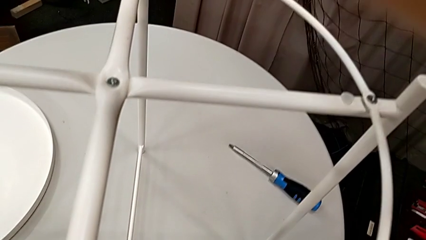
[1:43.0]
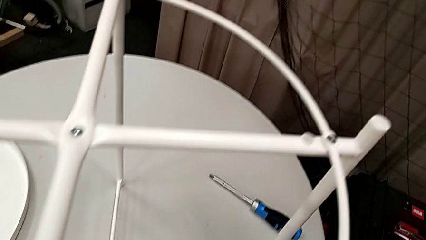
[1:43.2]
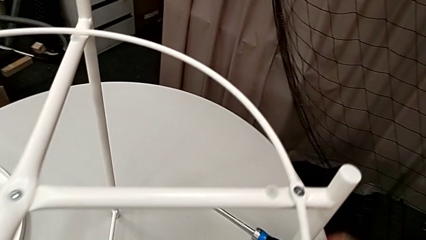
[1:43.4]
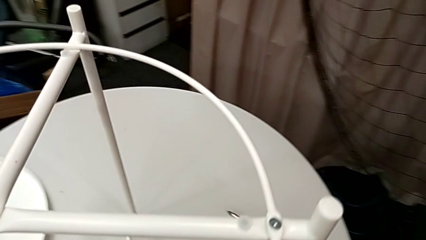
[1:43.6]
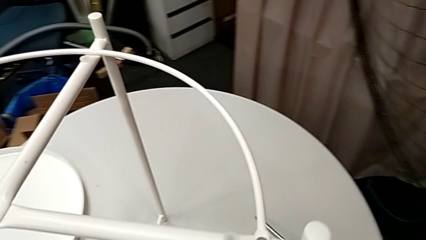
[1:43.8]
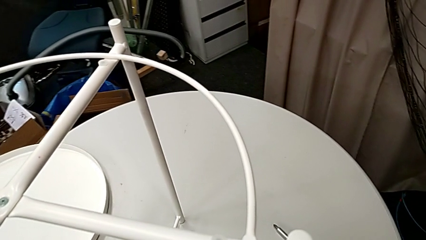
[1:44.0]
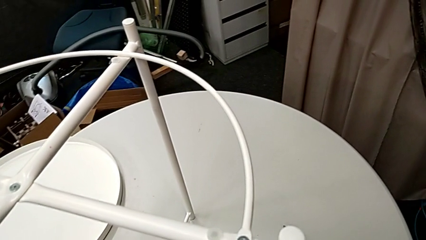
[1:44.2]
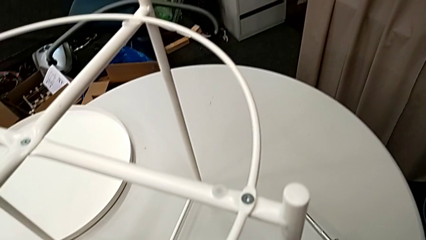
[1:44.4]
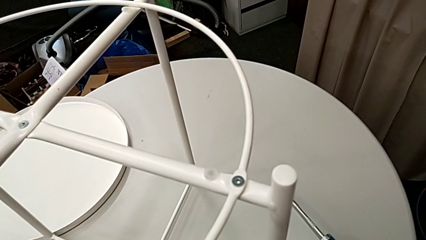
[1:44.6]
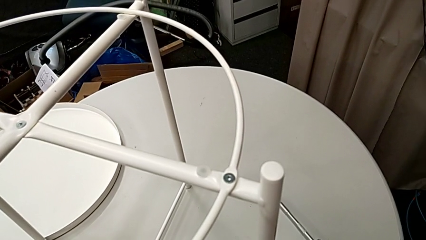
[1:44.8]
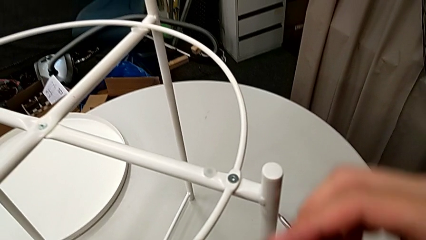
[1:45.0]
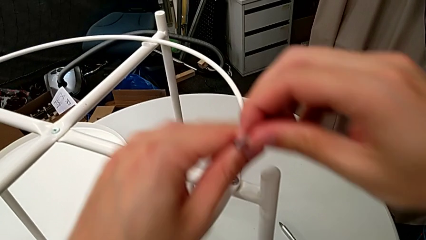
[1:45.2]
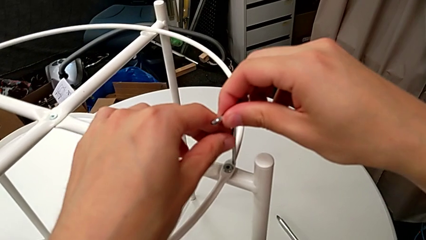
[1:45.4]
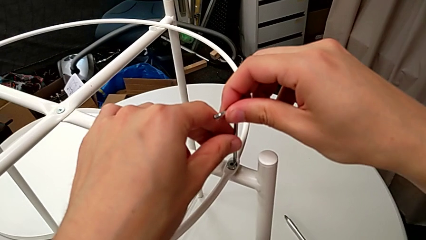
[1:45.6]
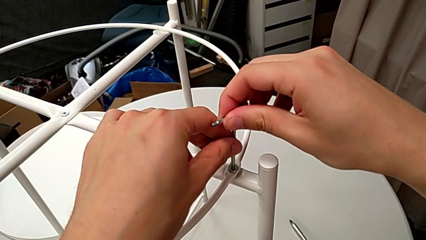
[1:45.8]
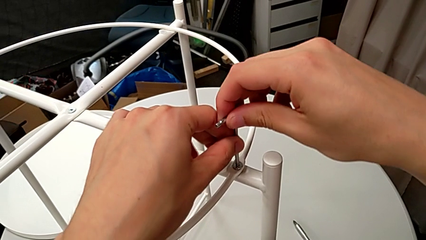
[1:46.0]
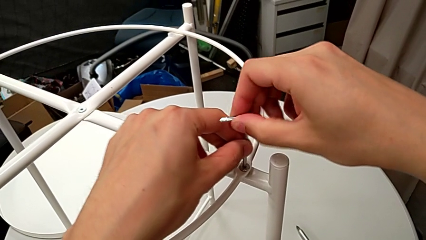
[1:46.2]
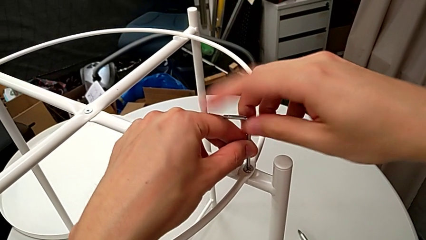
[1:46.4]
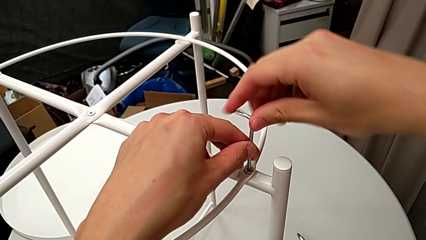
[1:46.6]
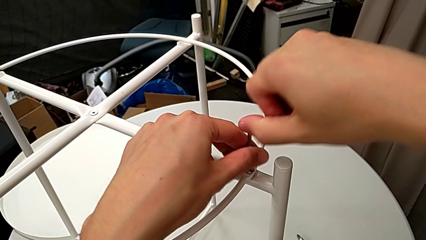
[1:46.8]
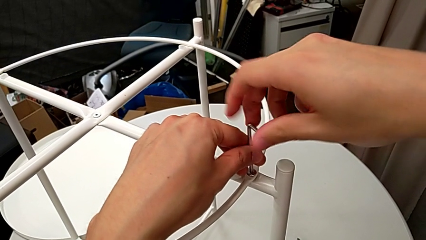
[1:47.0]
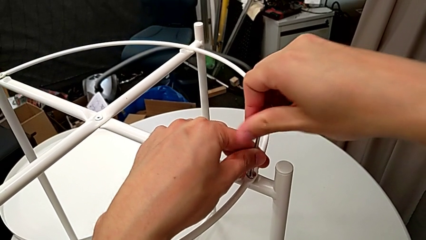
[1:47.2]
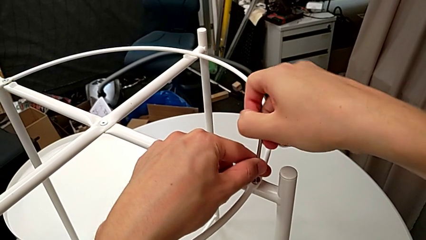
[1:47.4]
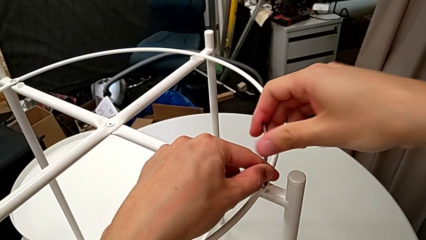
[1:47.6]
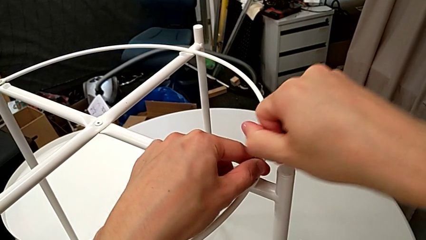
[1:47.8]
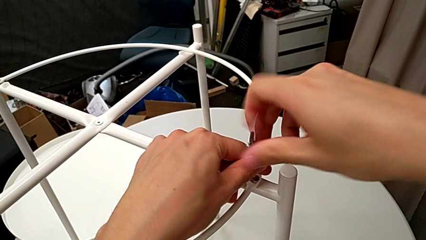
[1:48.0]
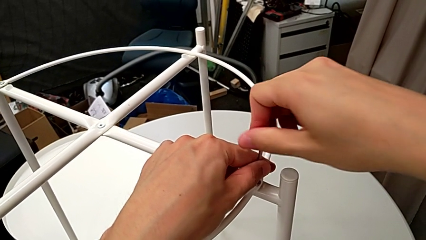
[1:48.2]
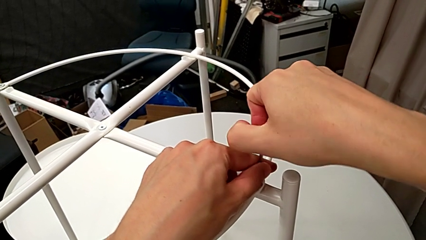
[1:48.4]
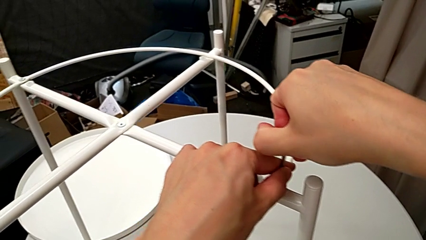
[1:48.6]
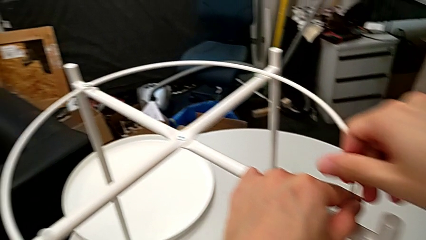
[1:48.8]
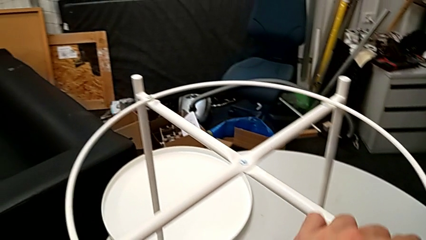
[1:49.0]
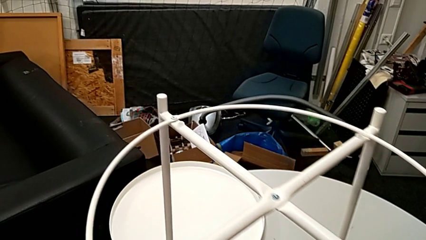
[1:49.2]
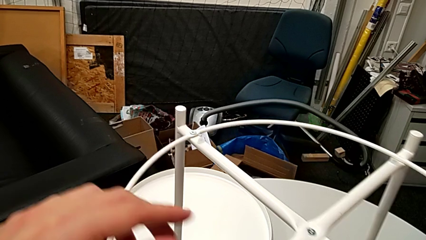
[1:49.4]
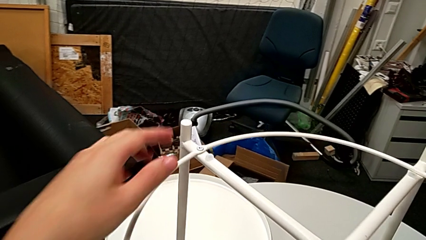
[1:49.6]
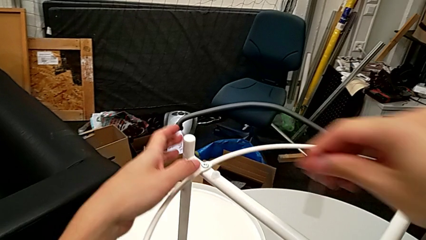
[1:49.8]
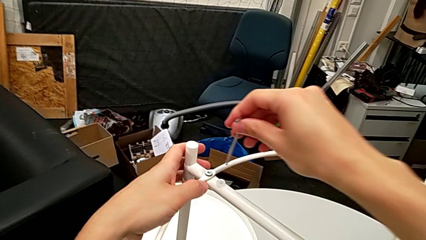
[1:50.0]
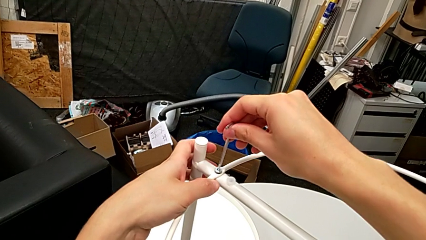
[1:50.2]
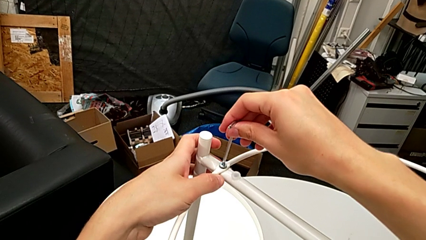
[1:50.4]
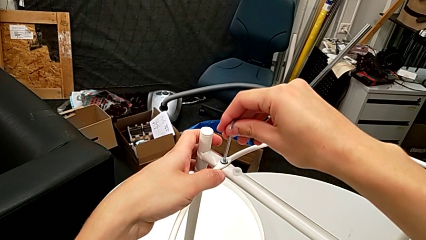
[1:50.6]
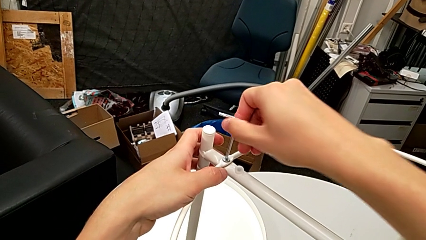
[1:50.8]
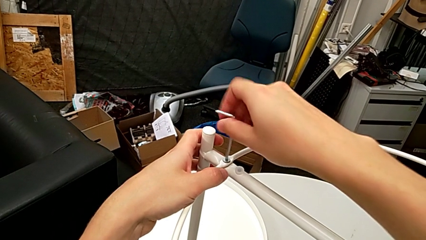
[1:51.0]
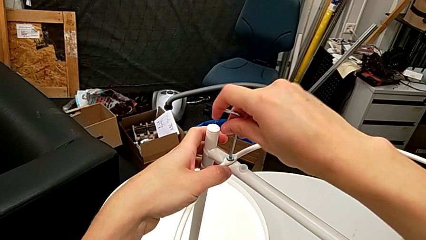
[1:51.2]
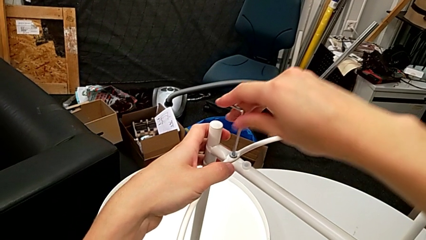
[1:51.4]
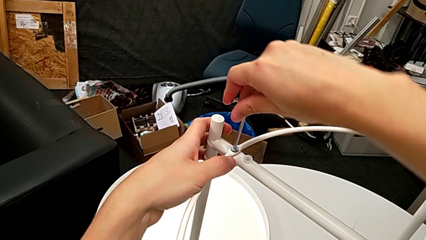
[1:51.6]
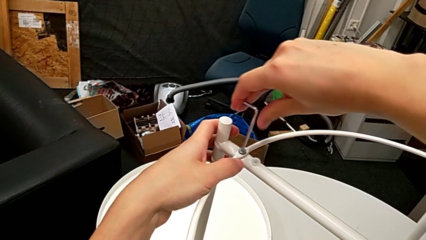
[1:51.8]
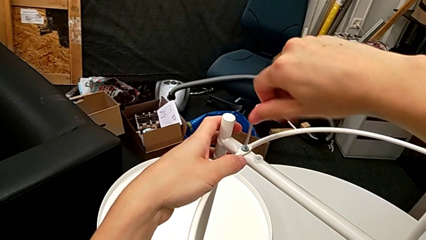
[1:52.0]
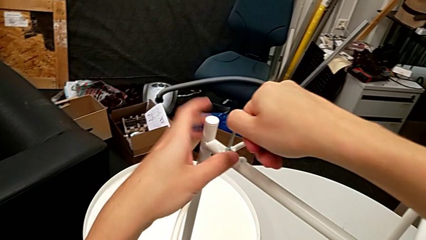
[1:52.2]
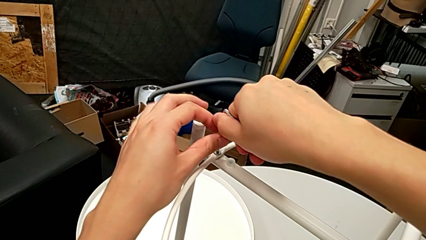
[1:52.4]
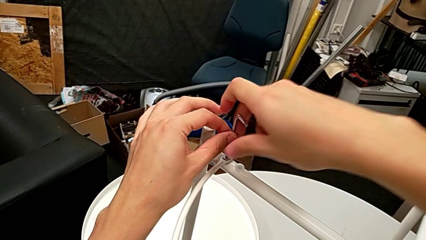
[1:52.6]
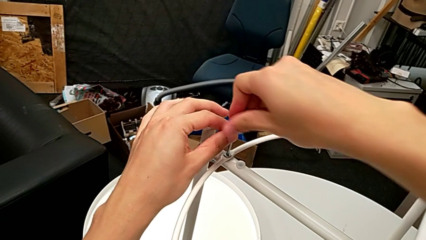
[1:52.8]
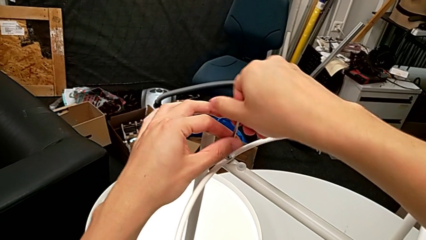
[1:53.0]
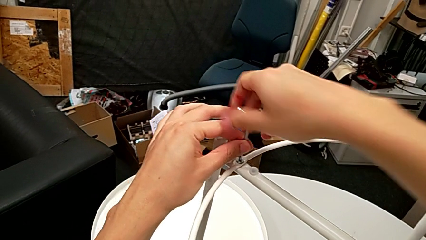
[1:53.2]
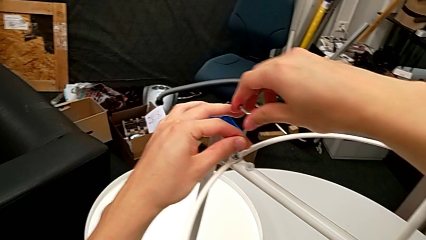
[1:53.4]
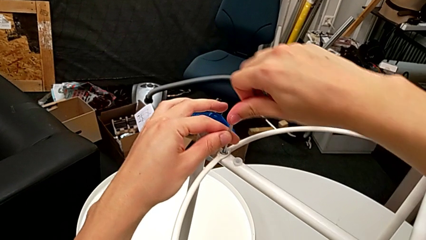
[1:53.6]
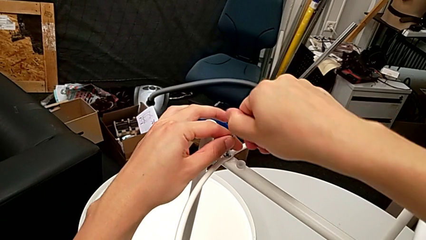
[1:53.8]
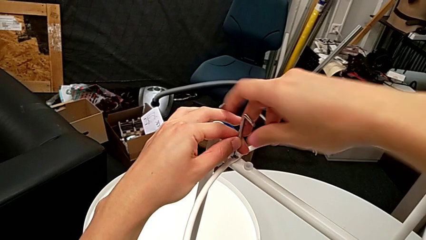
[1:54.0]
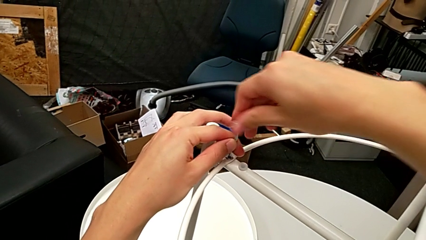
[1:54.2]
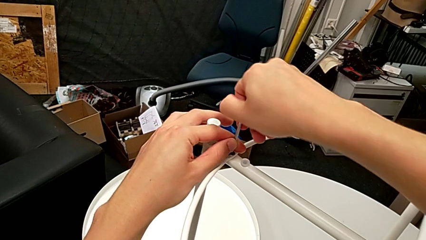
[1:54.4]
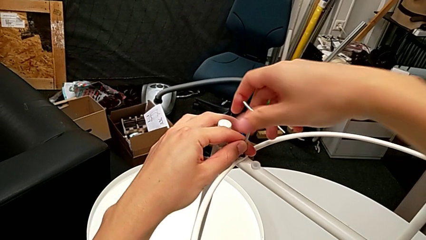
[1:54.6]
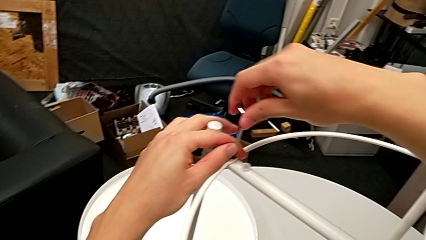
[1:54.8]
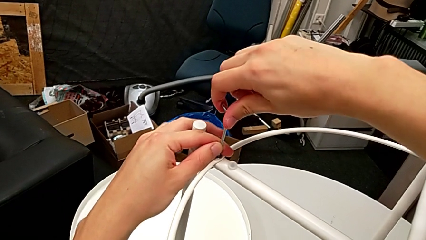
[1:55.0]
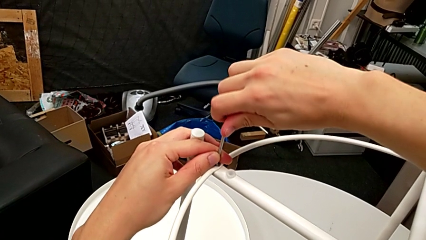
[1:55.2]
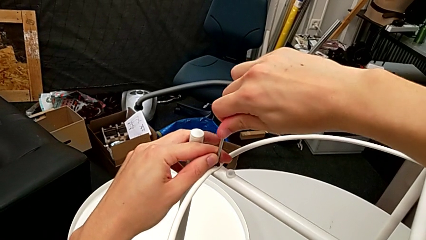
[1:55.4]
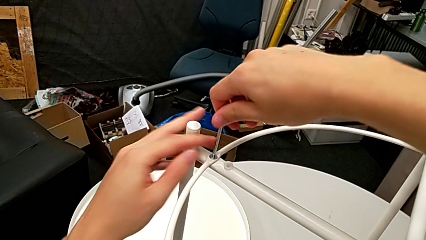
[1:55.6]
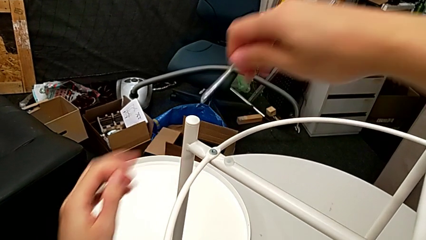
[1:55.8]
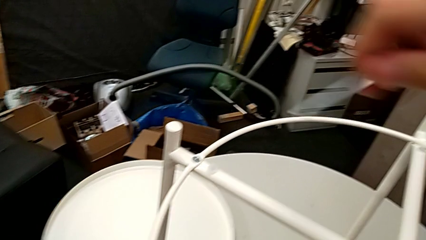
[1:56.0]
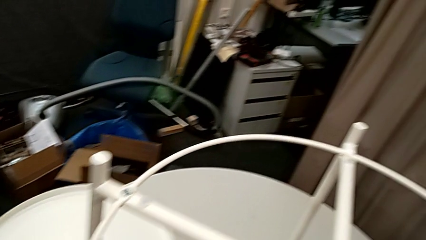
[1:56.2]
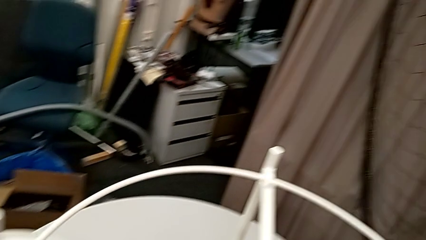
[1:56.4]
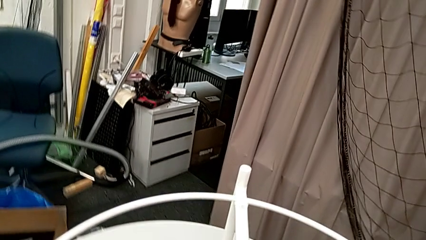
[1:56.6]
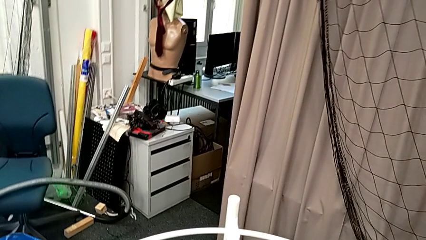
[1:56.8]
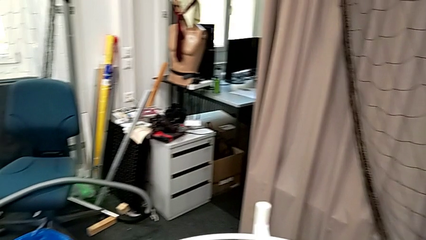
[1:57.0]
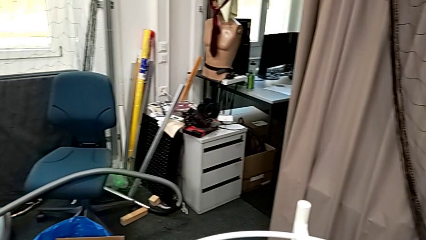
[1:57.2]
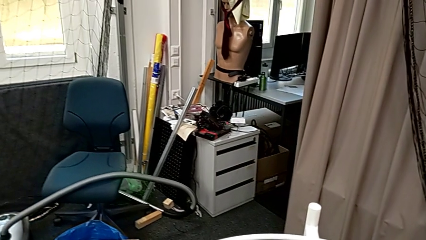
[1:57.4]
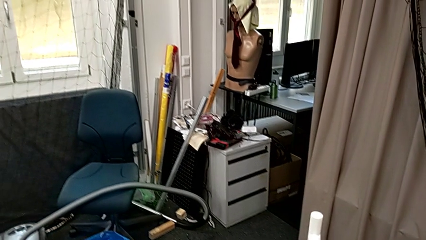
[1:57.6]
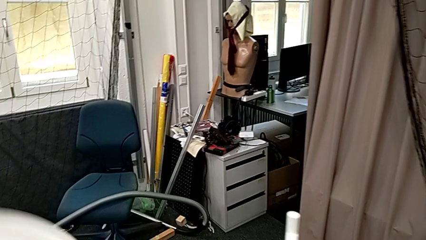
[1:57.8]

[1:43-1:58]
The camera wearer is assembling the circle onto the legs. They grab the Allen wrench, lift it, insert the third Allen wrench, screw the third hex socket head and withdraw the Allen wrench. They insert the fourth Allen wrench, screw the fourth hex socket head, withdraw the Allen wrench and place it.

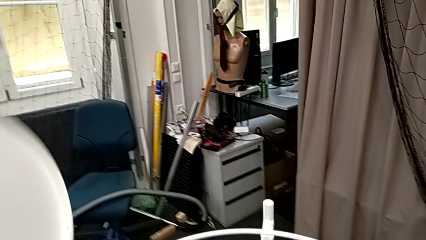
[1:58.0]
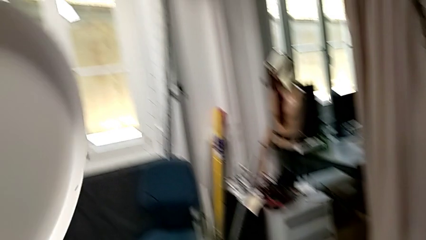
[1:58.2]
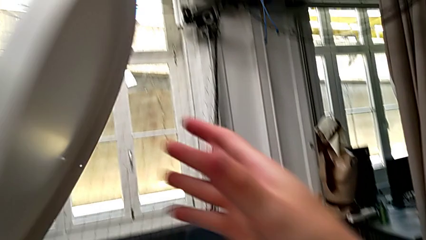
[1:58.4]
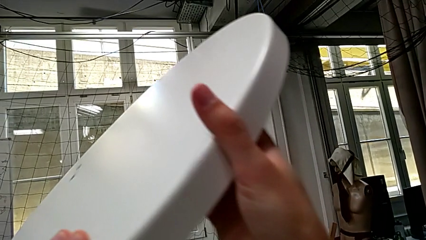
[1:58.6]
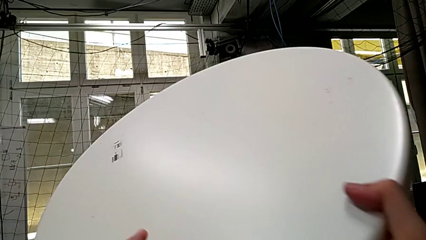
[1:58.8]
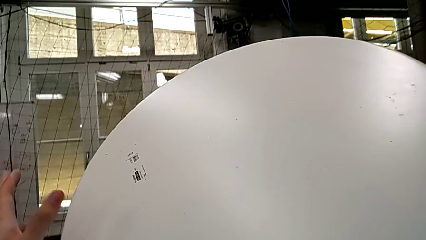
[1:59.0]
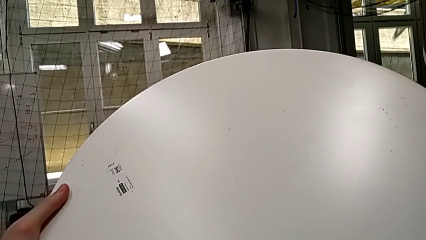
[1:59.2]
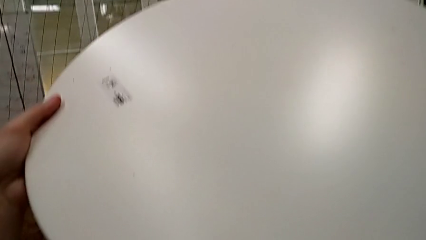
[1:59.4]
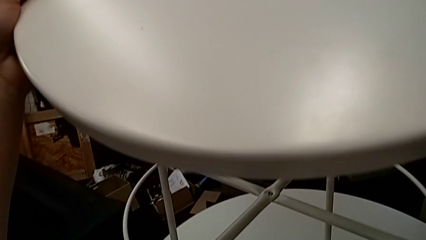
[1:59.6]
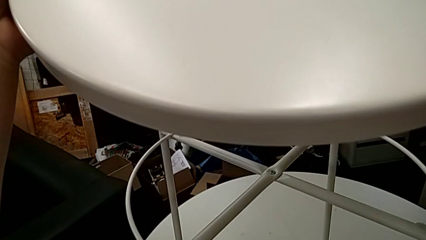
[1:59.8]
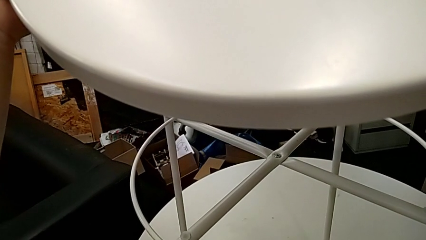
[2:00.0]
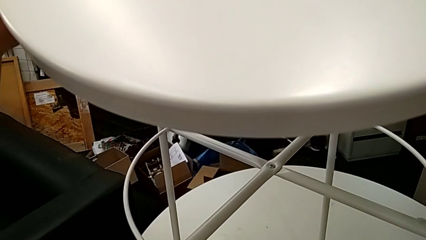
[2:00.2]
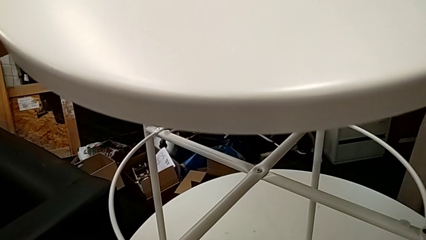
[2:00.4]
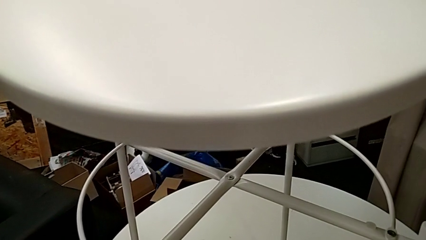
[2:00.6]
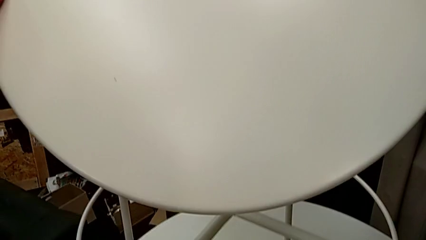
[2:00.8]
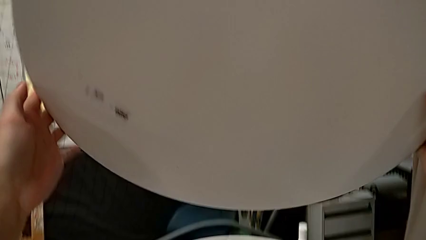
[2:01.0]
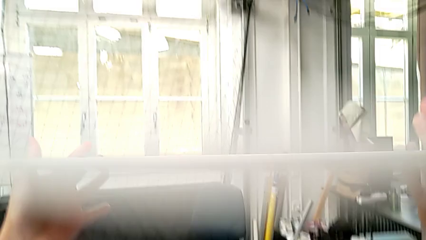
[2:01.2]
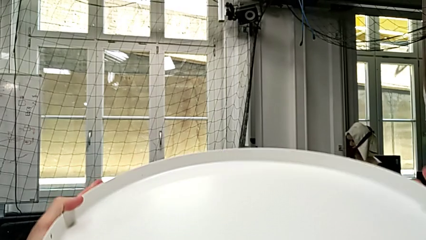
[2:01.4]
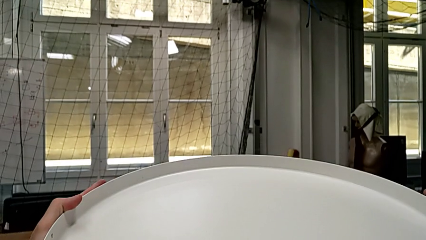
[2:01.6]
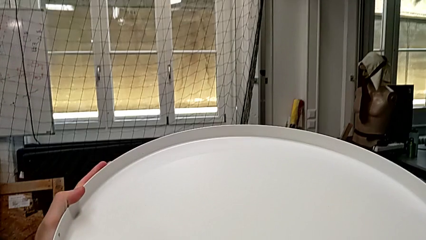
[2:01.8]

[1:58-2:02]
The camera wearer is assembling the tray to the legs. They grab the tray and wrongly rotate it.
